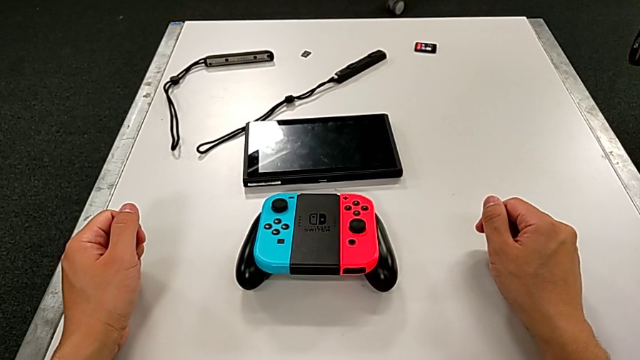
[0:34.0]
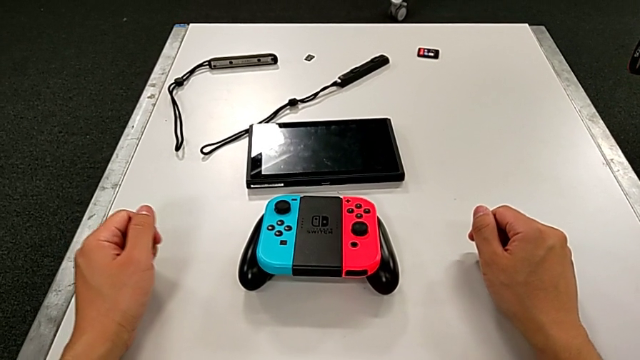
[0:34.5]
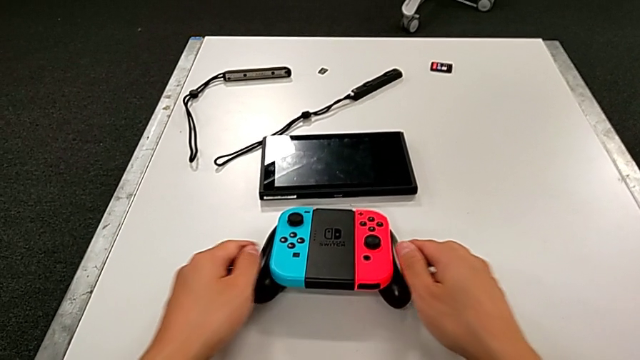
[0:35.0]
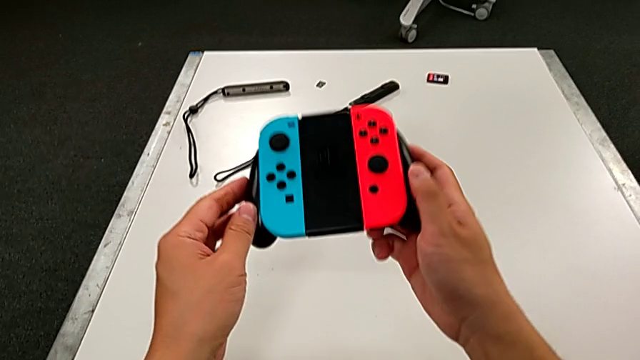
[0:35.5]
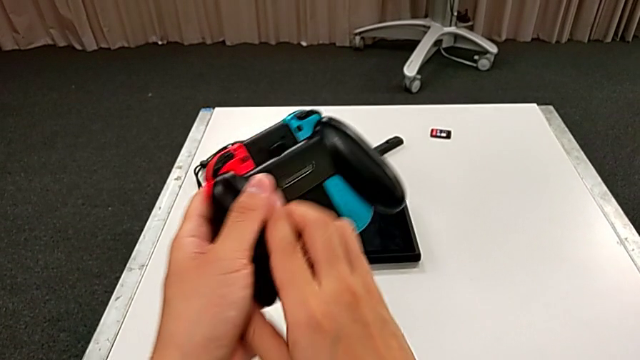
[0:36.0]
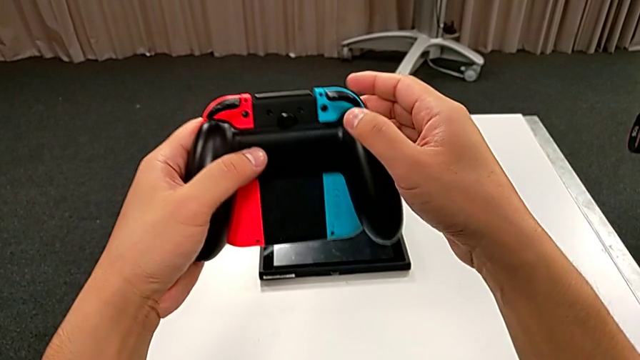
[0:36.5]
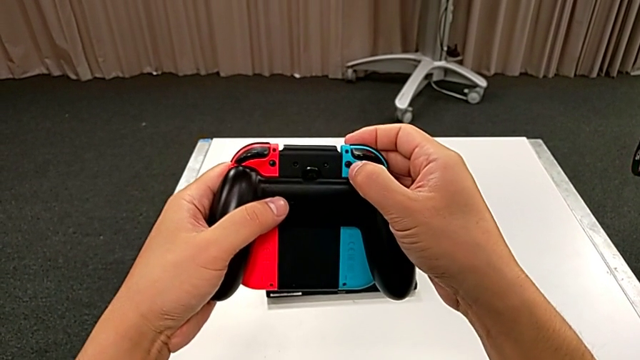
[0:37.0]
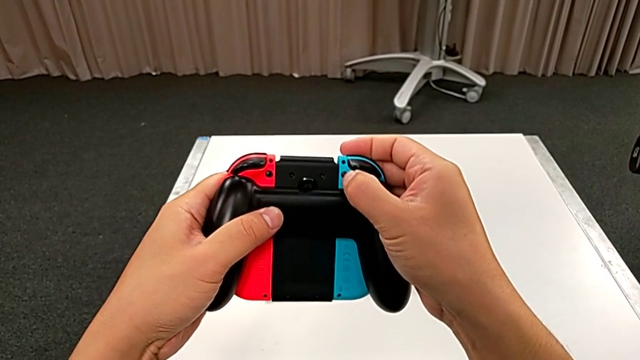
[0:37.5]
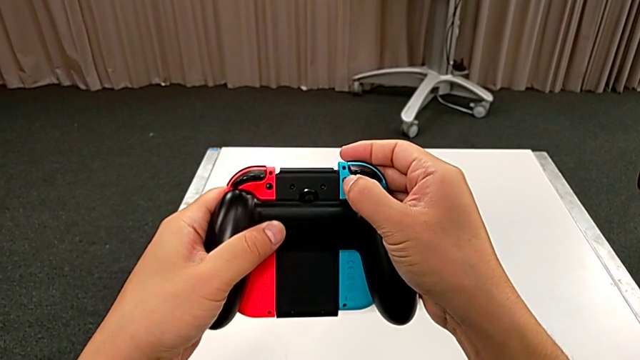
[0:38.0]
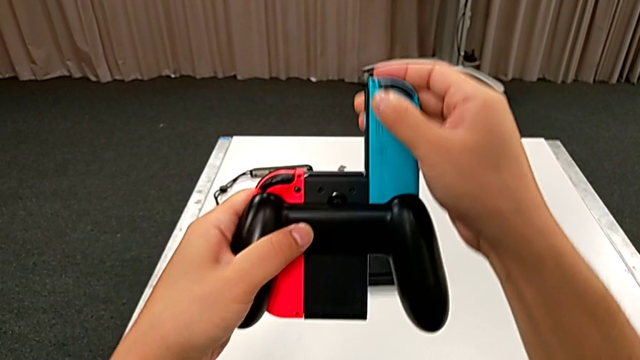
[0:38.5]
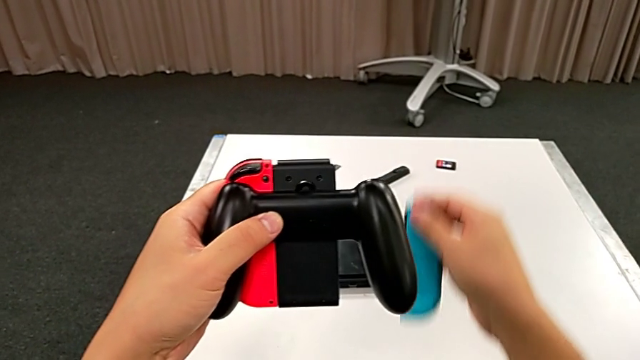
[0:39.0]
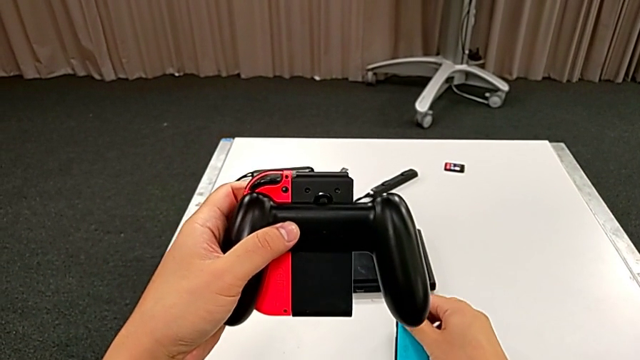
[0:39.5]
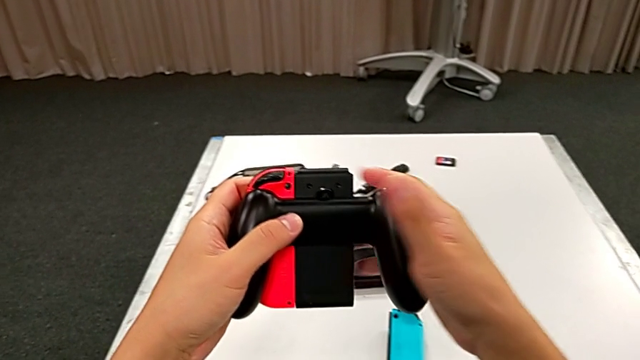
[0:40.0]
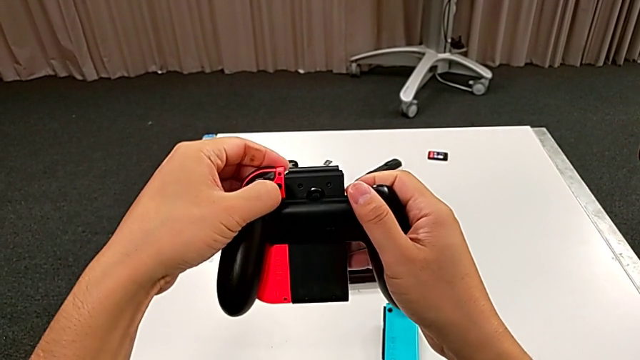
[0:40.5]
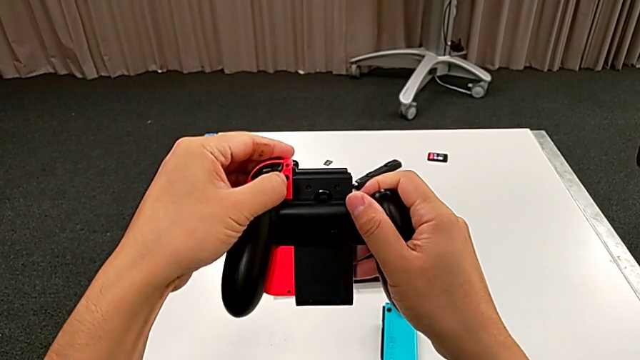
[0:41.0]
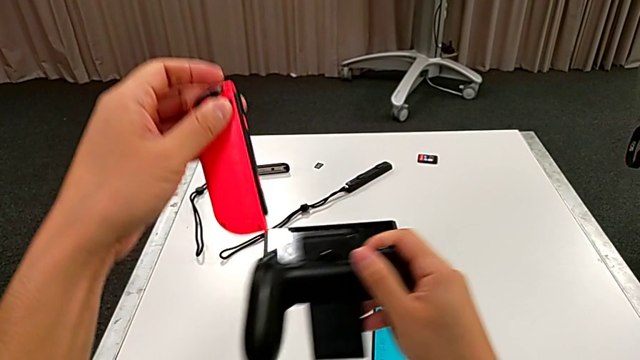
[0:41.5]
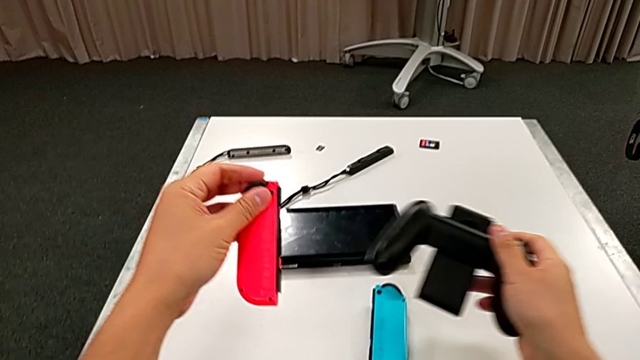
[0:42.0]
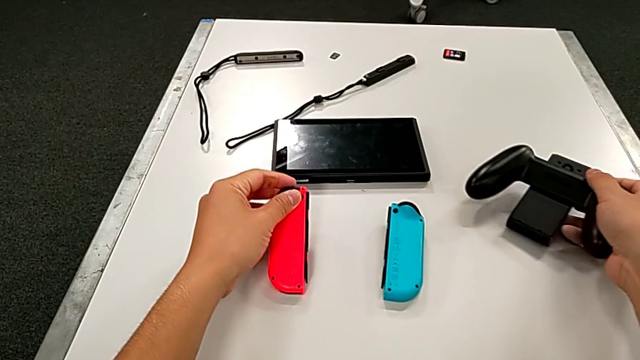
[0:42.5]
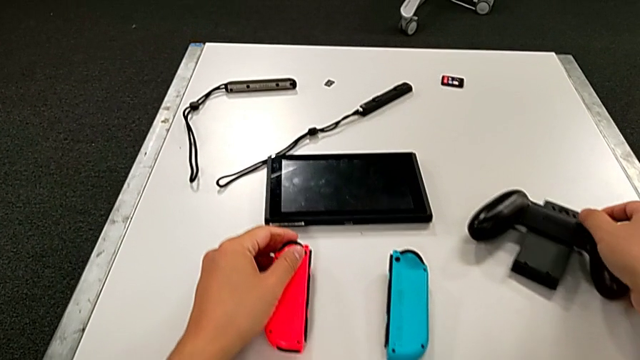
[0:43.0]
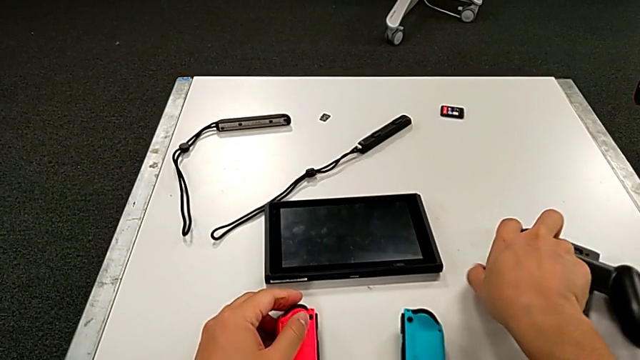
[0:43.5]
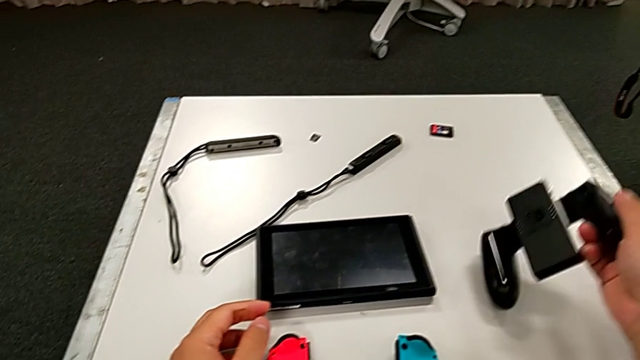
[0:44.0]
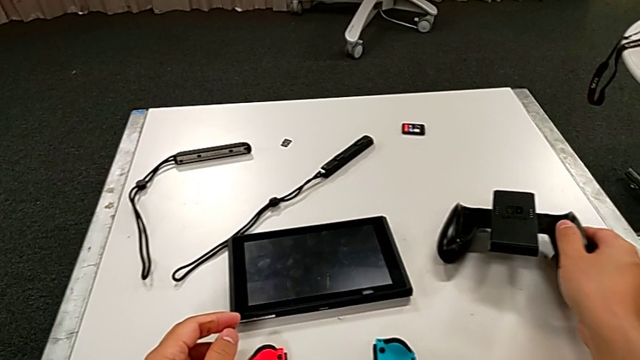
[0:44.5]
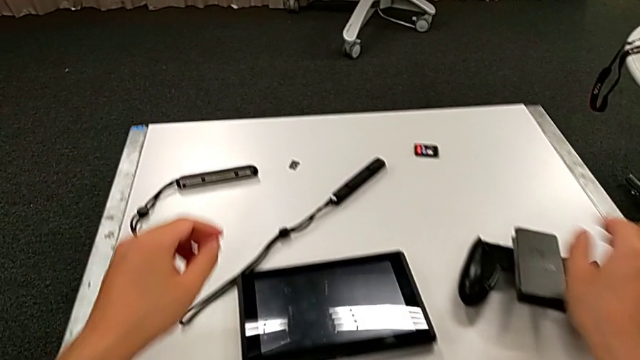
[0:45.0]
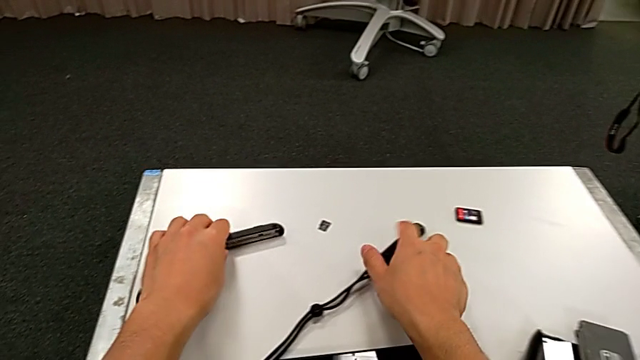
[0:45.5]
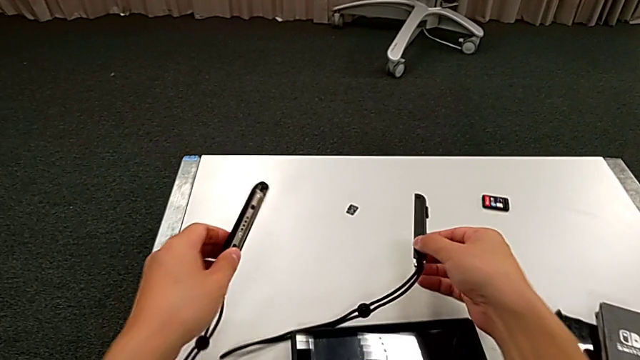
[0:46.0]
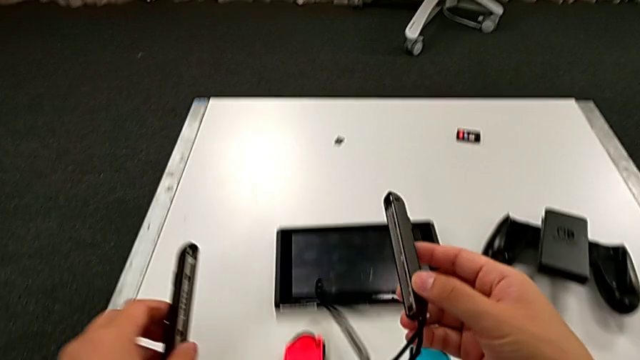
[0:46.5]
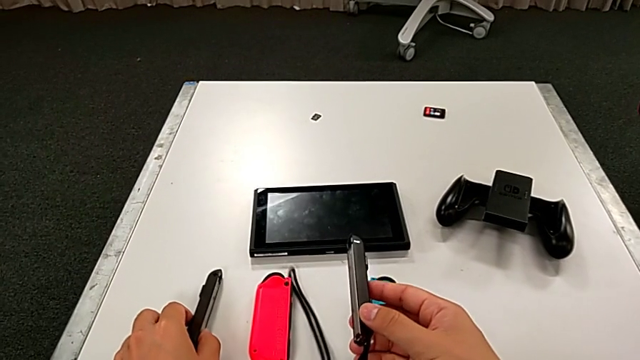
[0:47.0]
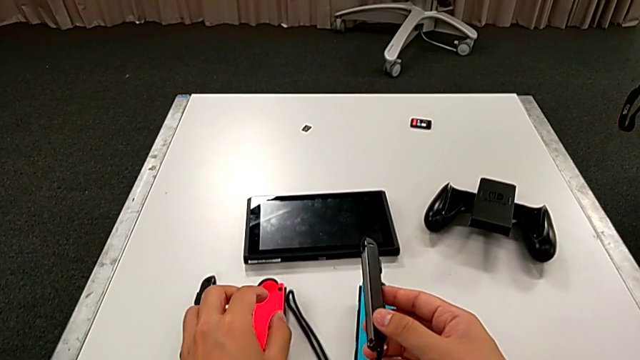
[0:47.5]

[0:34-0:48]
The camera wearer is changing the Joy-Con comfort grip mode to individual Joy-Con controllers. They rotate the comfort grip, press the blue Joy-Con controller, disassemble it, drop it, press the red Joy-Con controller, disassemble it, place it, place the comfort grip, grab the Joy-Con strap, lift it and place the left Joy-Con strap.

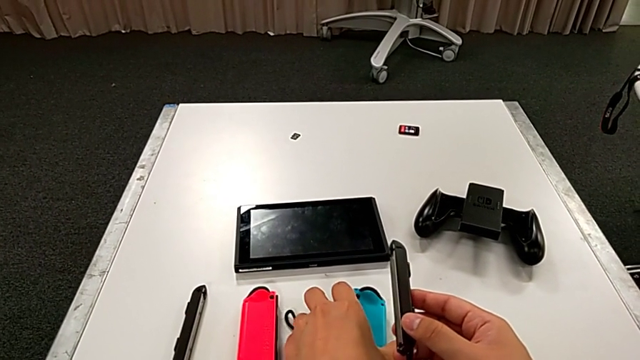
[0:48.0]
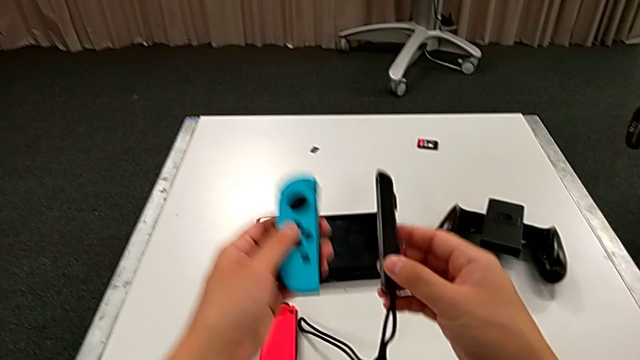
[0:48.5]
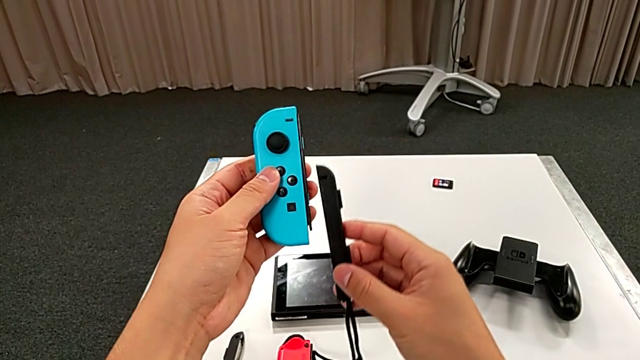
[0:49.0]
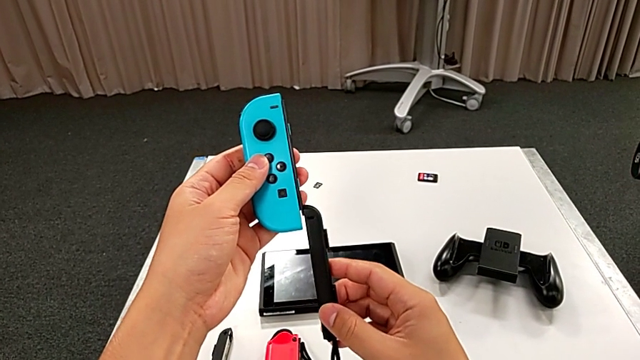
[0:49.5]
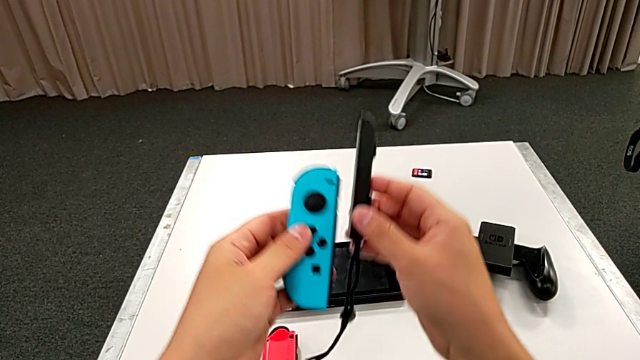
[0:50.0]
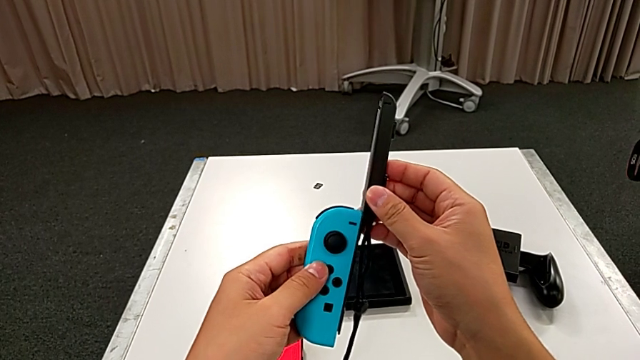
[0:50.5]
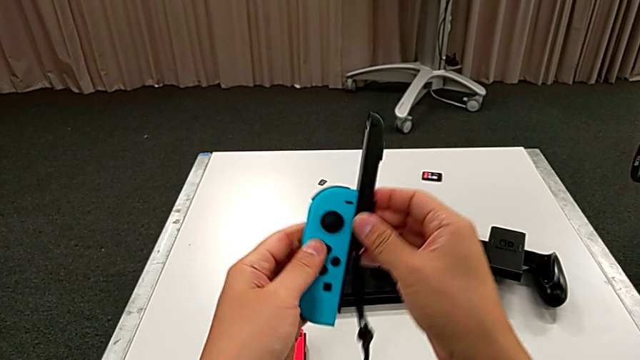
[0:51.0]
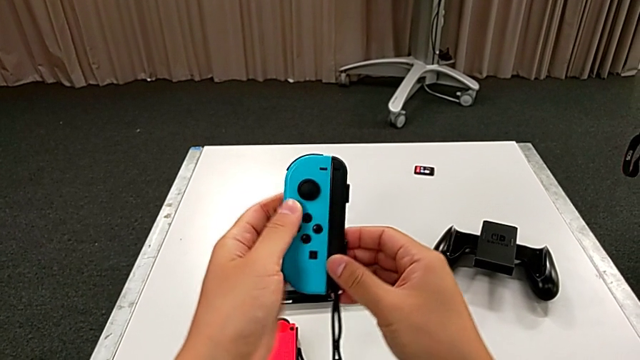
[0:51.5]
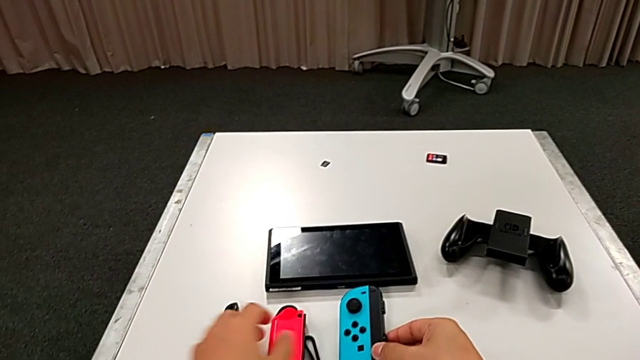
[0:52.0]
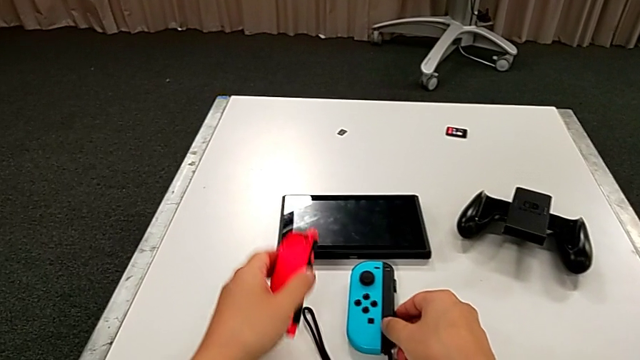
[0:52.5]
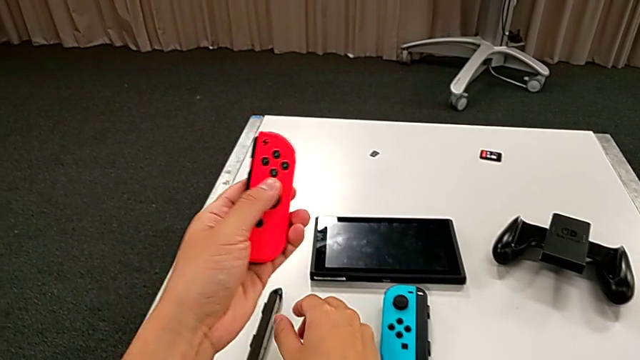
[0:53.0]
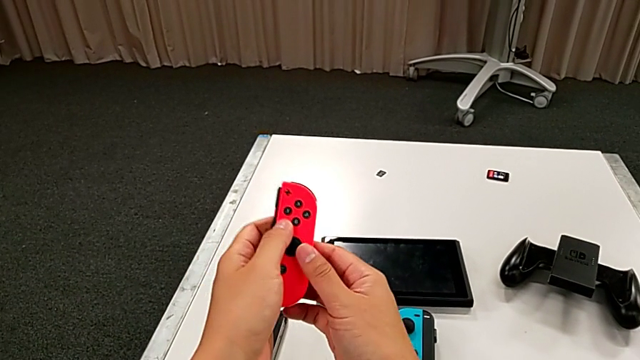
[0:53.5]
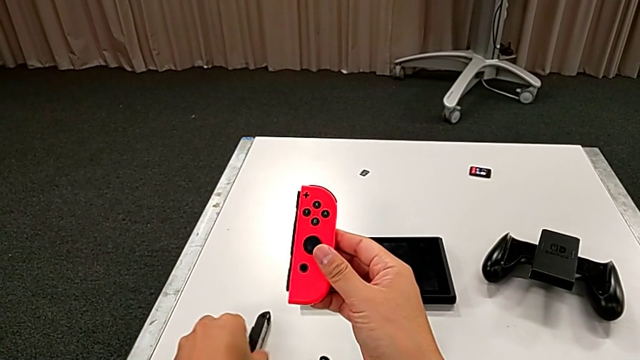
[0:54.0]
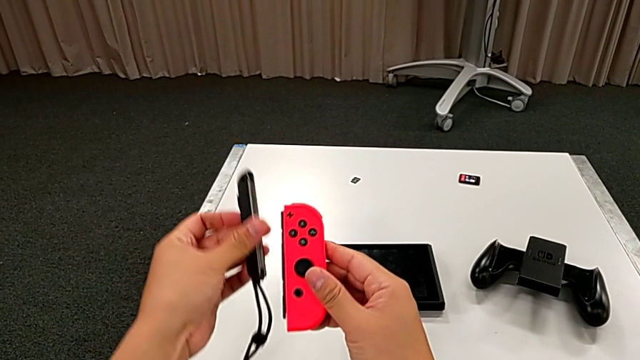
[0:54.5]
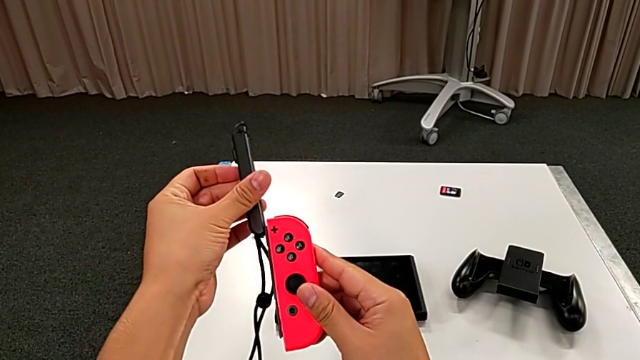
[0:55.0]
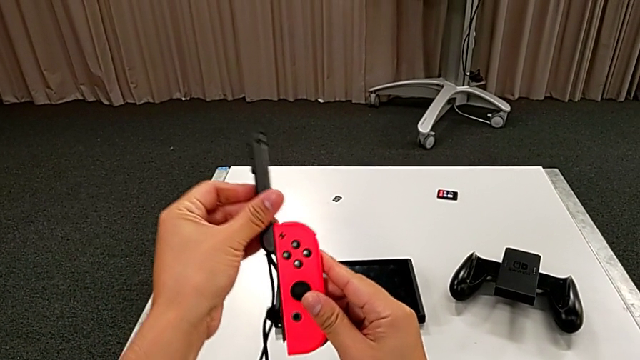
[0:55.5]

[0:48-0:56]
The camera wearer is changing the Joy-Con comfort grip mode to individual Joy-Con controllers. They lift the blue Joy-Con controller, align it, assemble it, place it, grab the red Joy-Con controller, lift it, grab the Joy-Con strap, align the red Joy-Con controller and assemble it.
